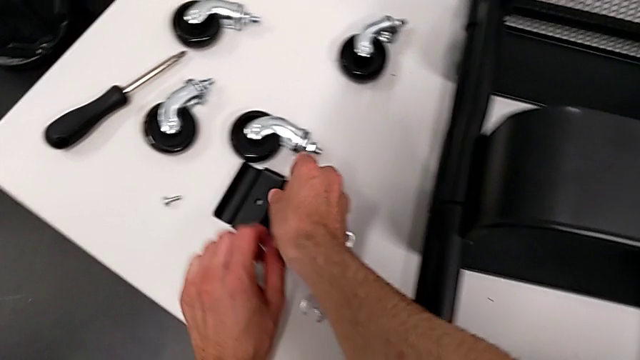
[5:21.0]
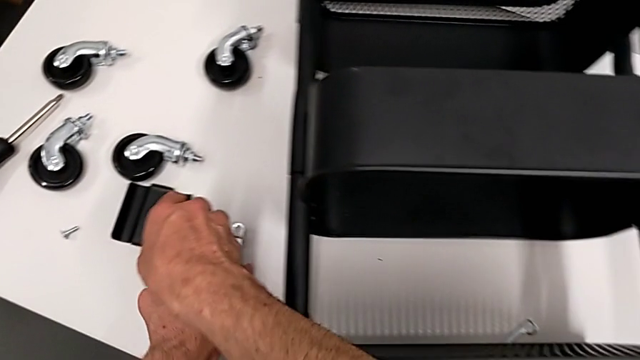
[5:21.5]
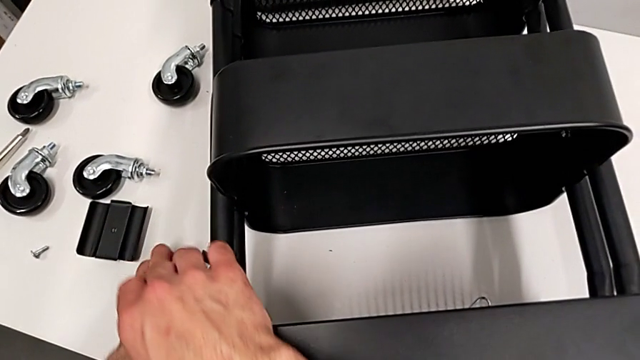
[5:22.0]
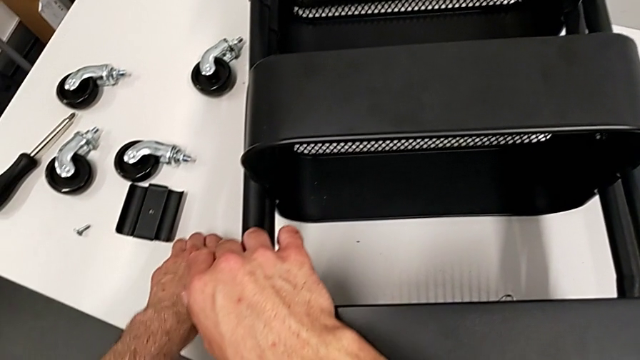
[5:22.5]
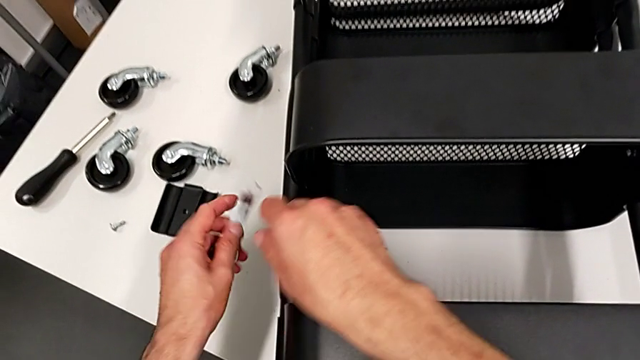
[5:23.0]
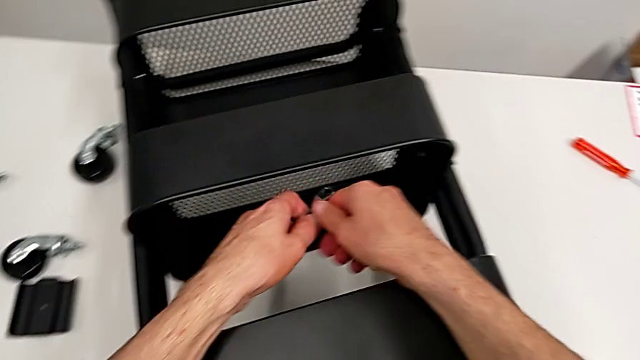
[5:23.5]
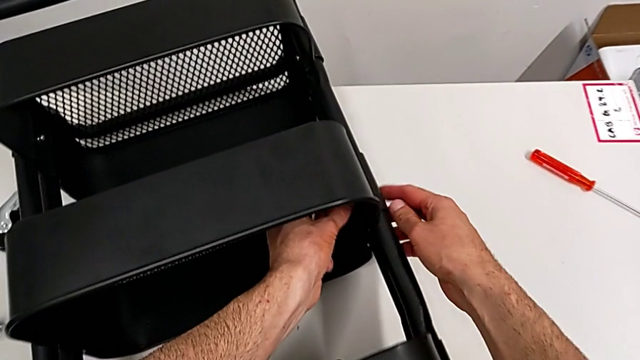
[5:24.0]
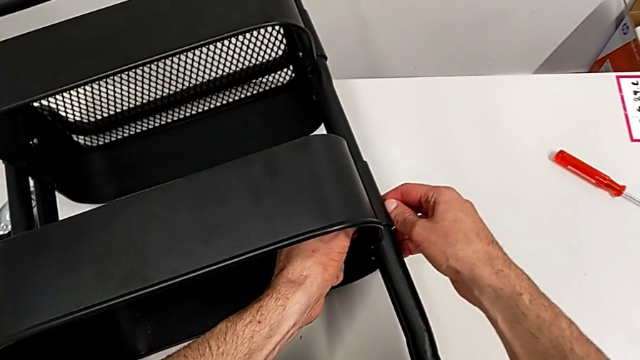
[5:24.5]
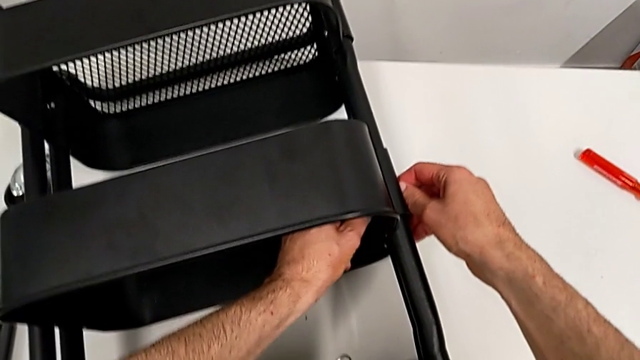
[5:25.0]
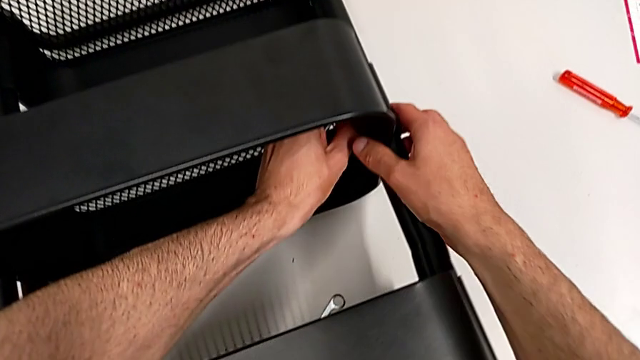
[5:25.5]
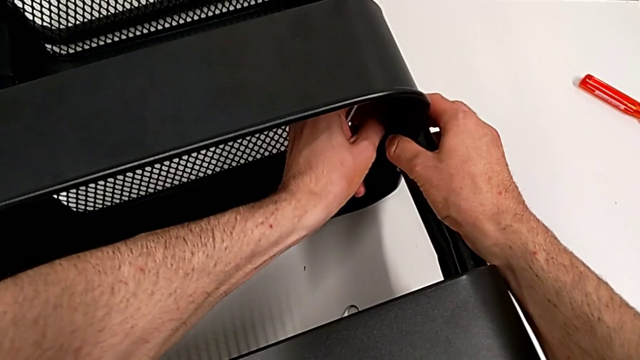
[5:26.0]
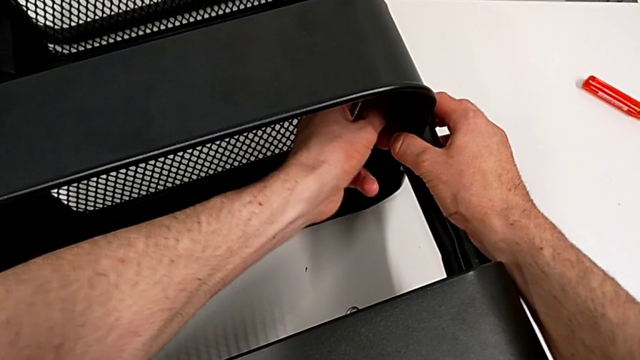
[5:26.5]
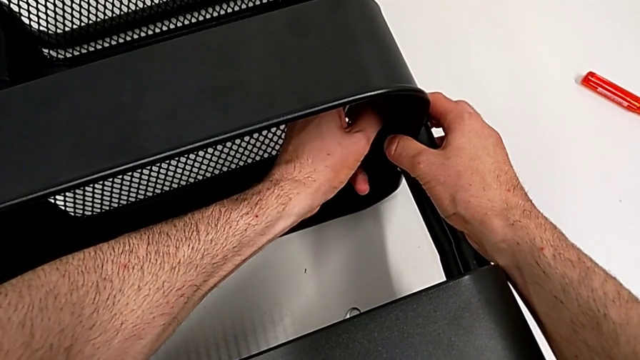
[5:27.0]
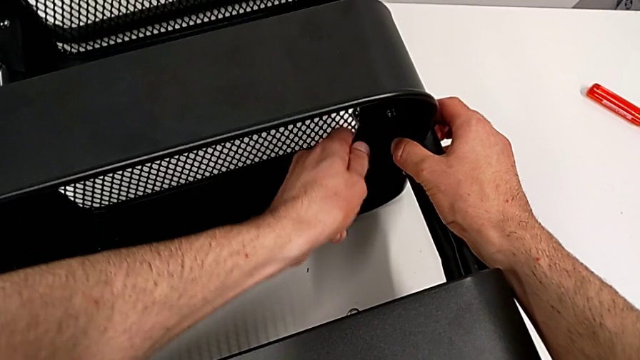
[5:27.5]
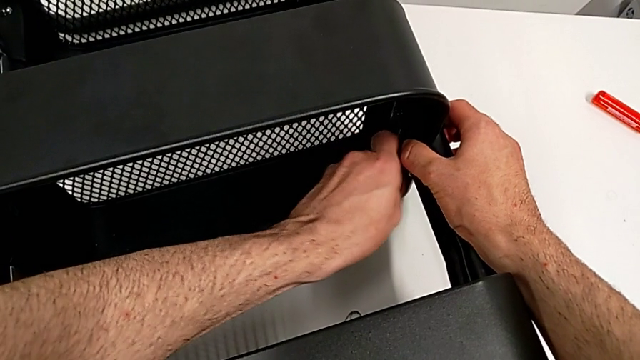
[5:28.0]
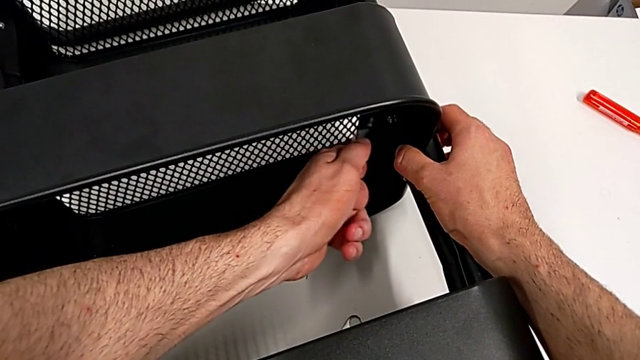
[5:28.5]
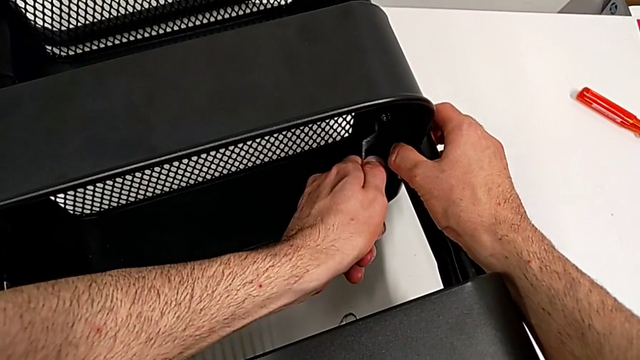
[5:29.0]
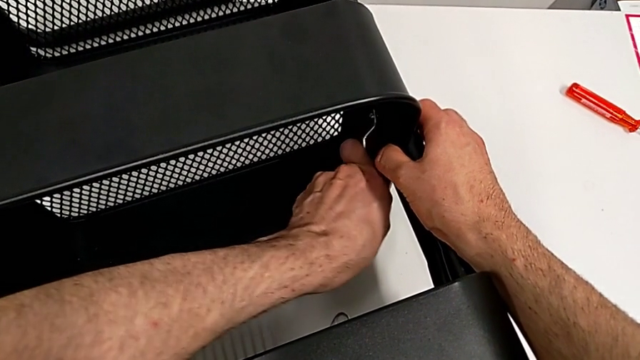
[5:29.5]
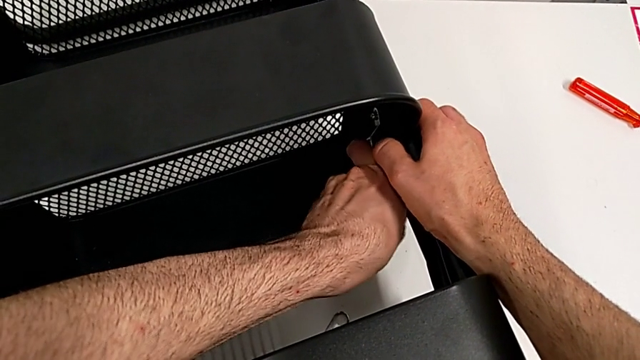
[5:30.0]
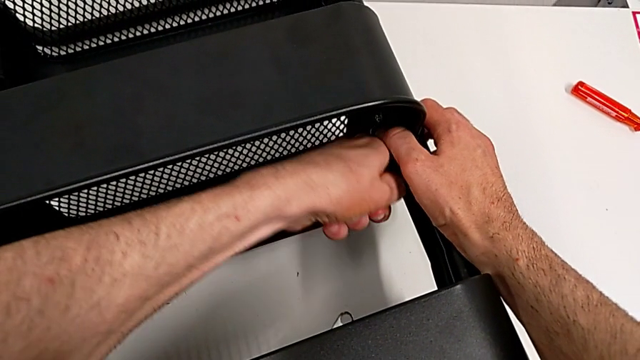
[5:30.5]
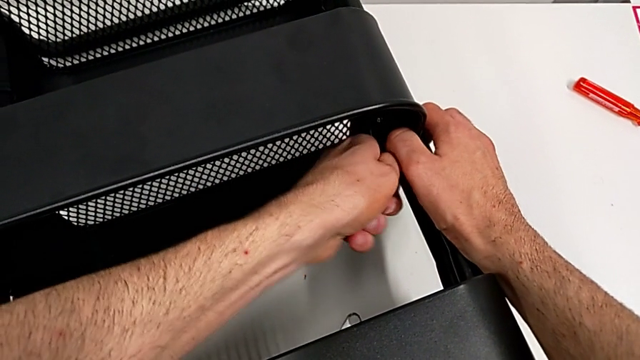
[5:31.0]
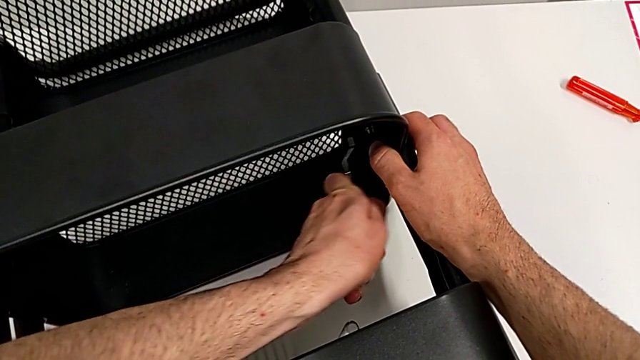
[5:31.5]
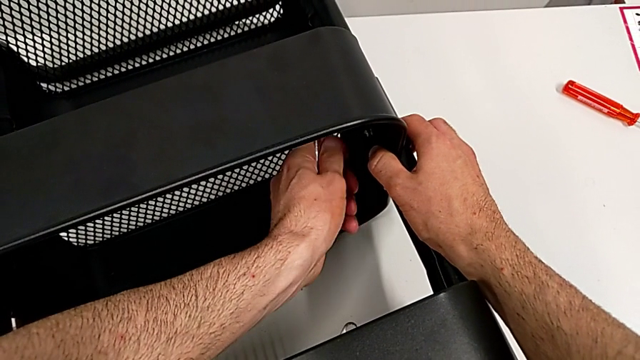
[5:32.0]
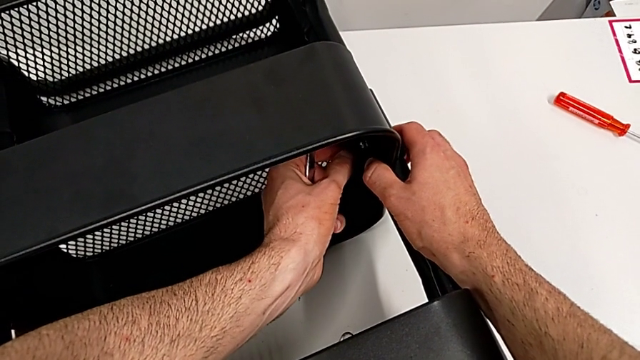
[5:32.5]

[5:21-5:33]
The camera wearer is disassembling the middle grid tray. They grab the hexagonal wrench and unscrew the hexagon cap nut.

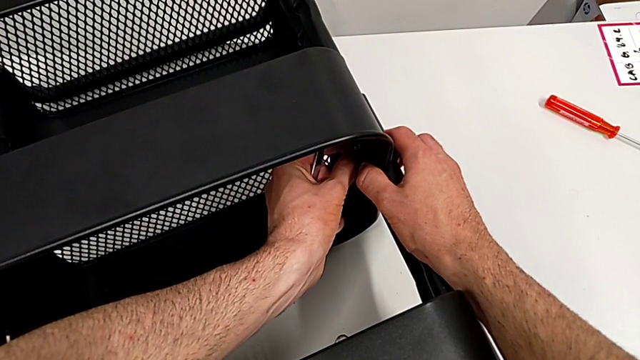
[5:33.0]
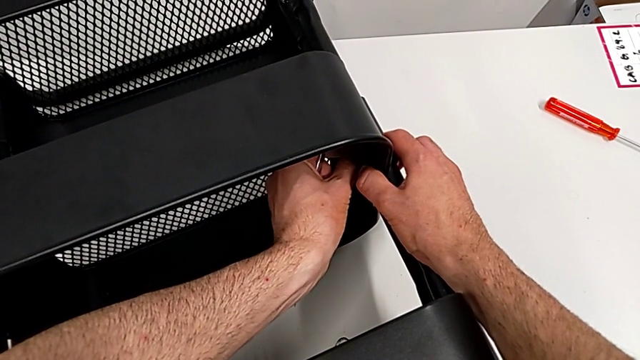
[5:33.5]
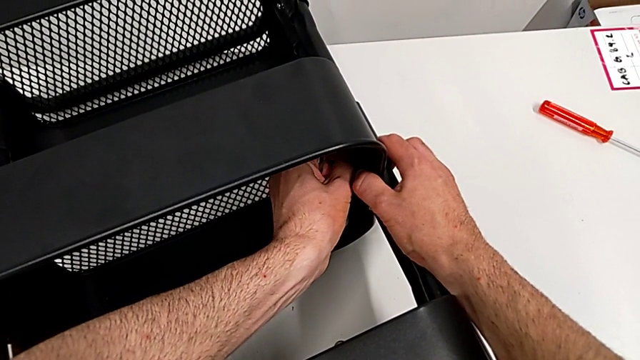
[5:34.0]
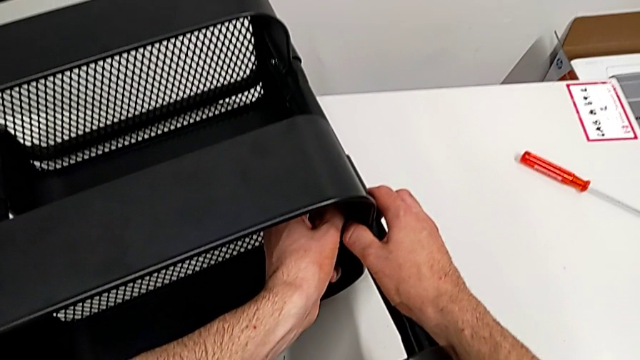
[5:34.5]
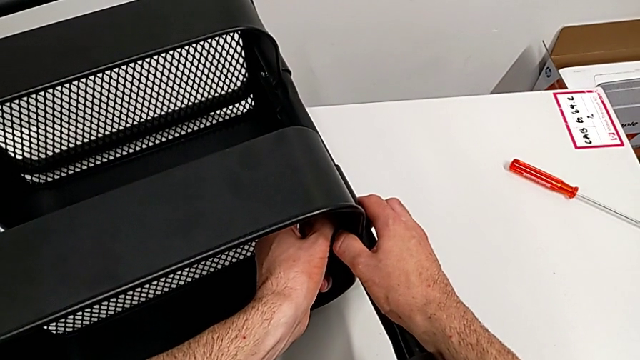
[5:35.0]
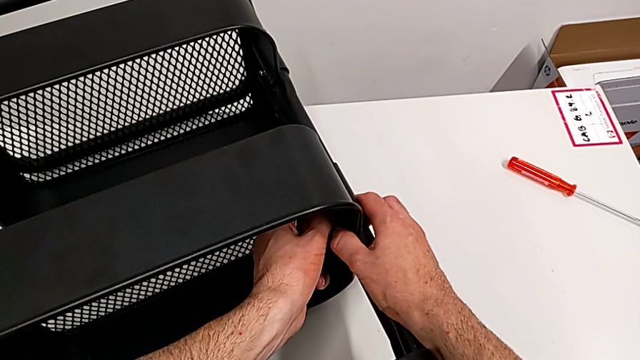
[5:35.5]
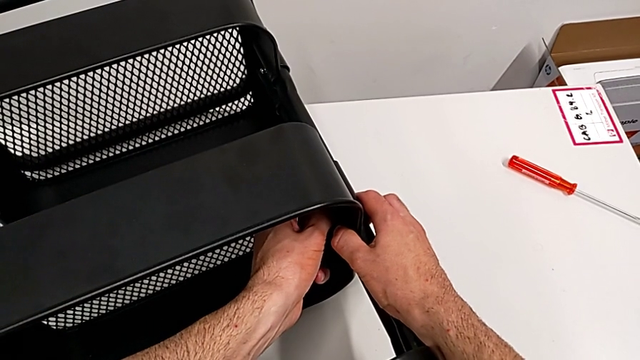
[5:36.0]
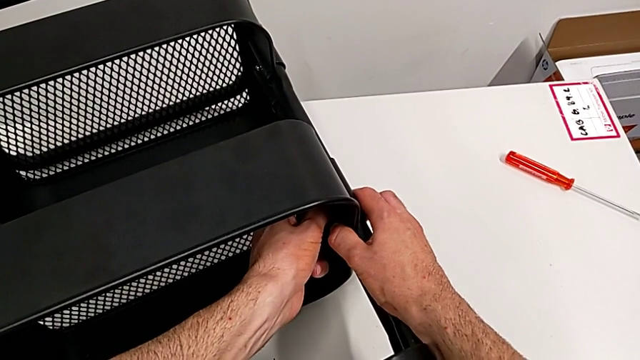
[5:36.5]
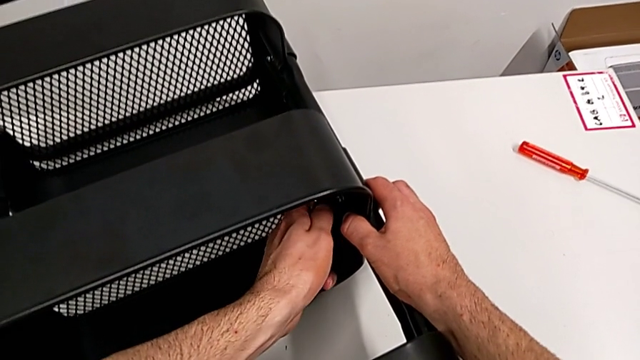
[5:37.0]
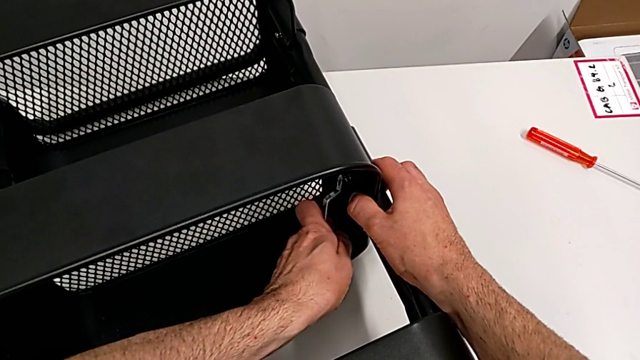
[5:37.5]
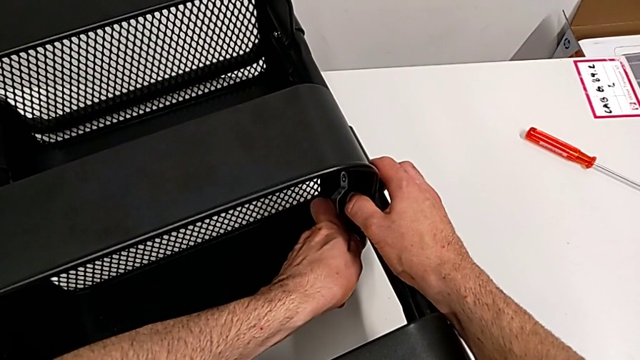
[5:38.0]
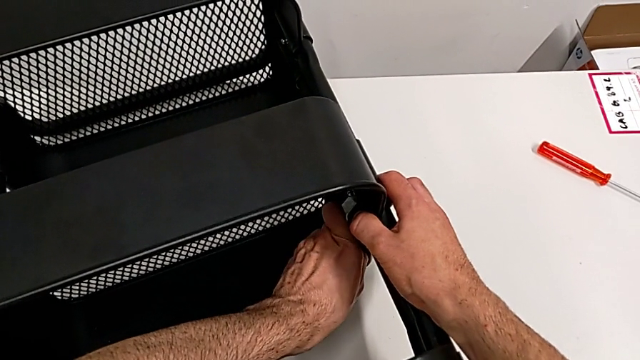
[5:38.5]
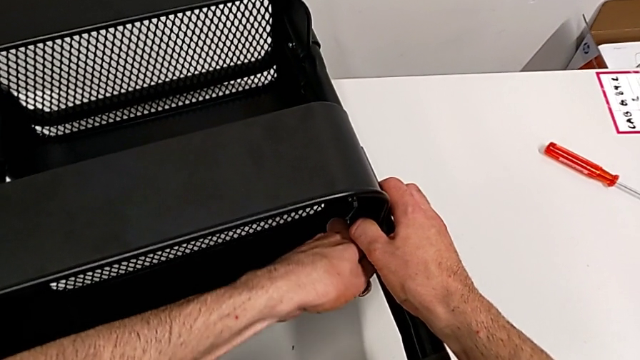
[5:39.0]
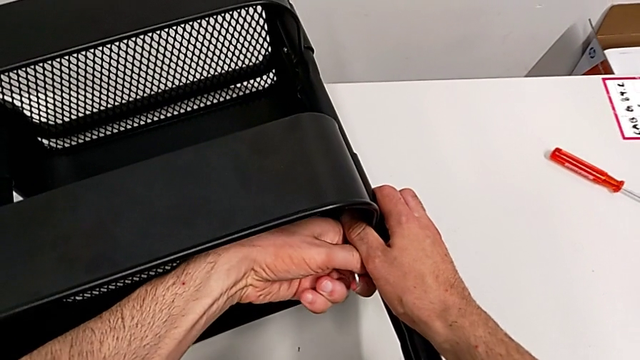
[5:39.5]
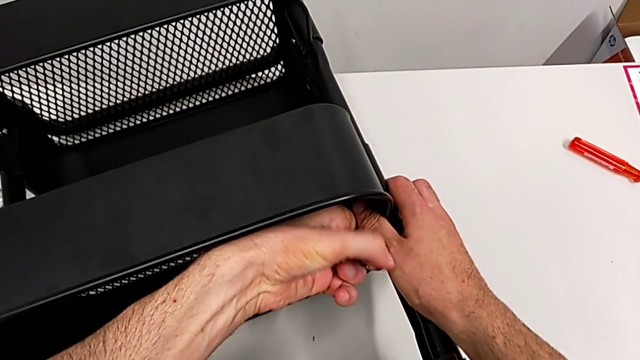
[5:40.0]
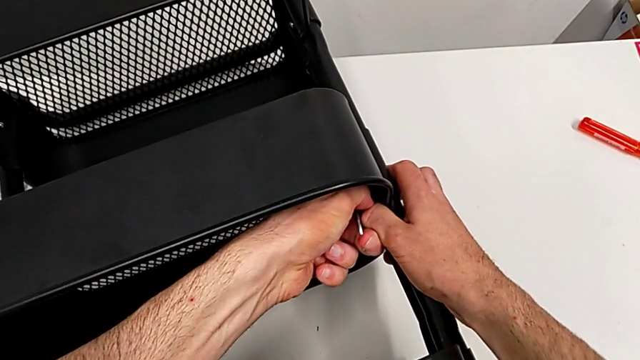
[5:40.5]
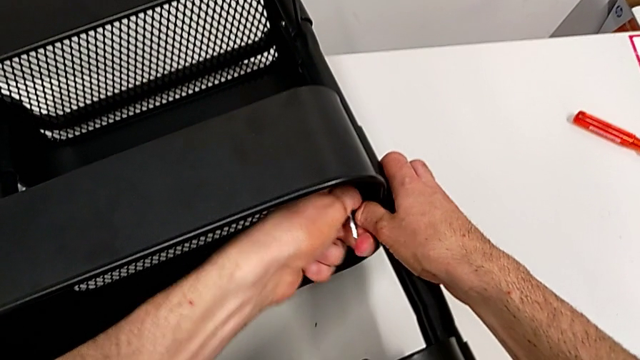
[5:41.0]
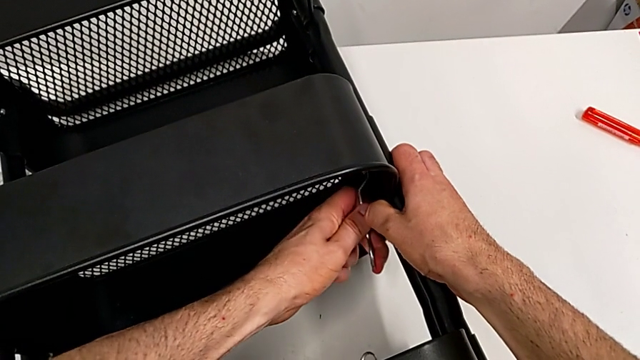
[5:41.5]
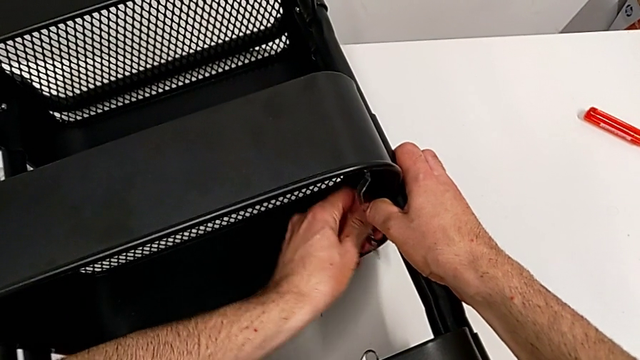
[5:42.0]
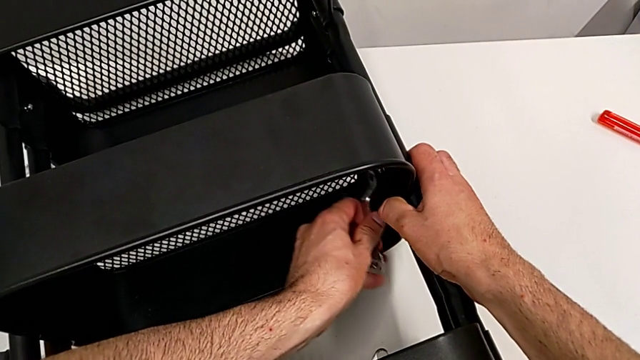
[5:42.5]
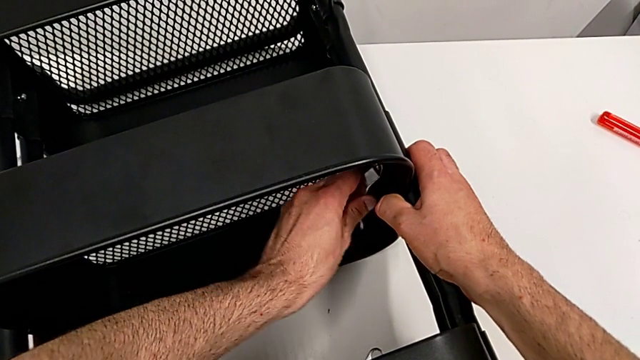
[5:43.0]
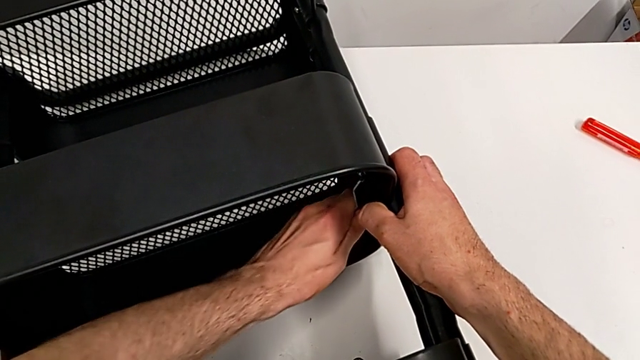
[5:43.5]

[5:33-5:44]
The camera wearer is disassembling the middle grid tray. They touch the hexagon cap nut and begin to unscrew it.
